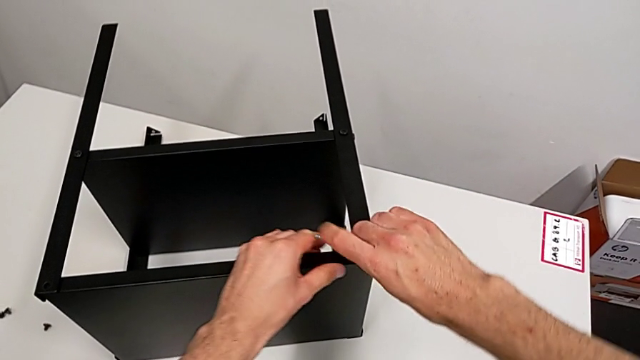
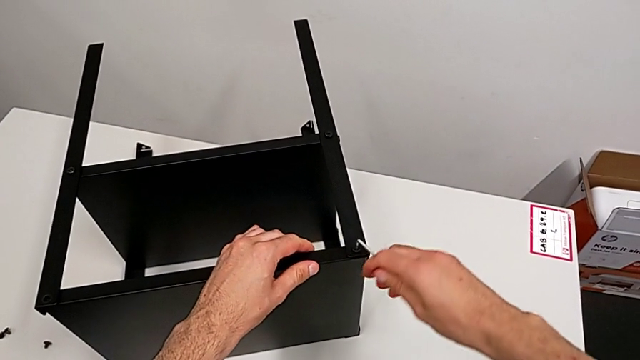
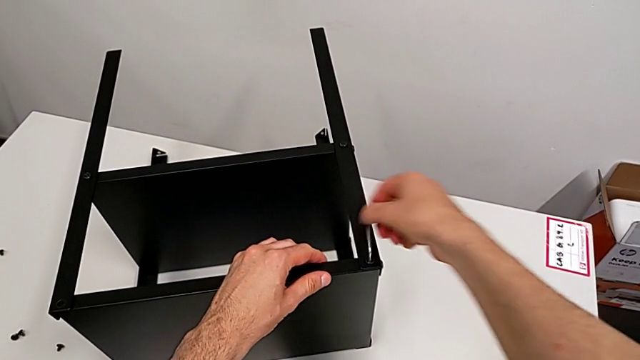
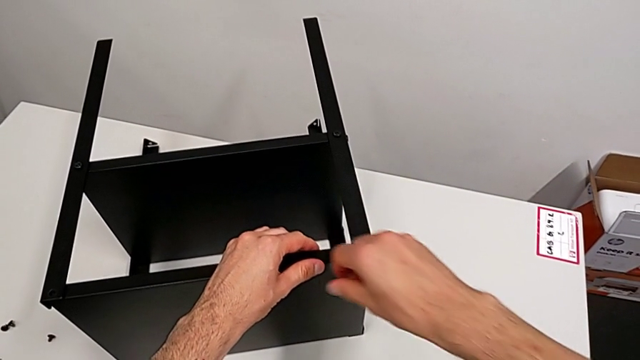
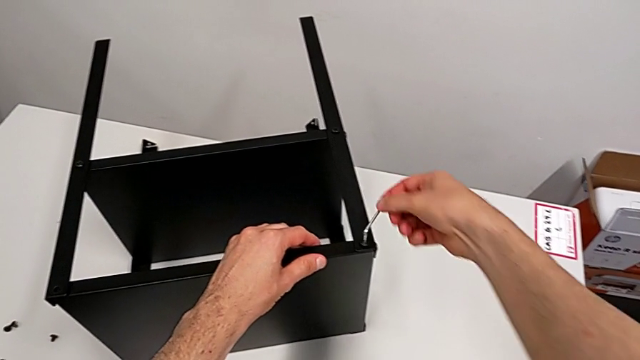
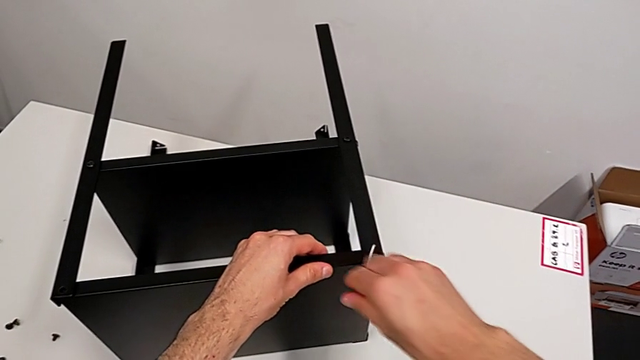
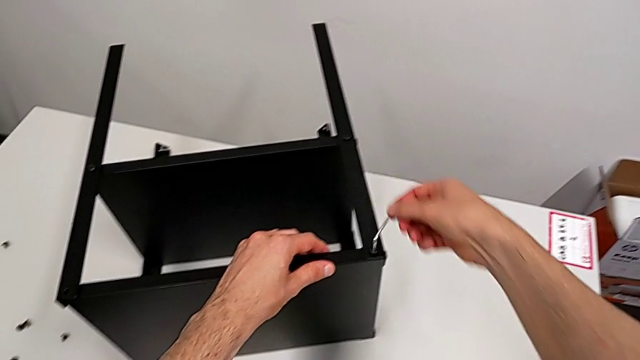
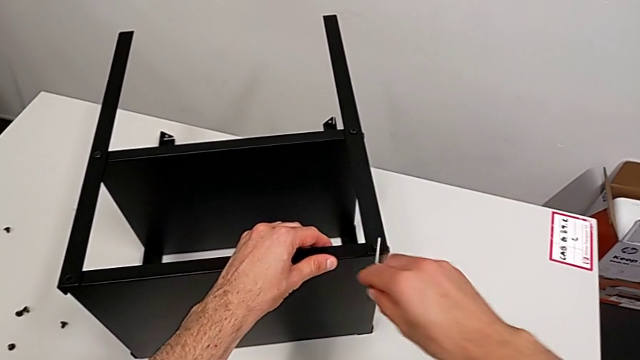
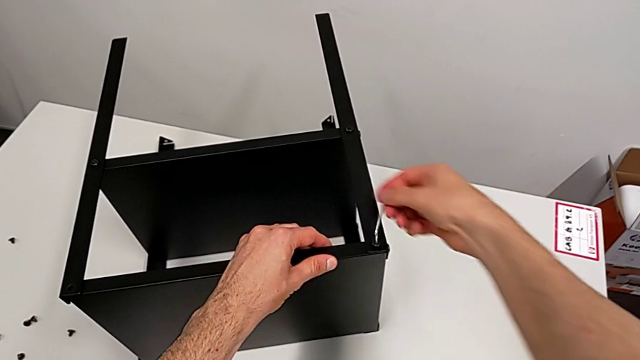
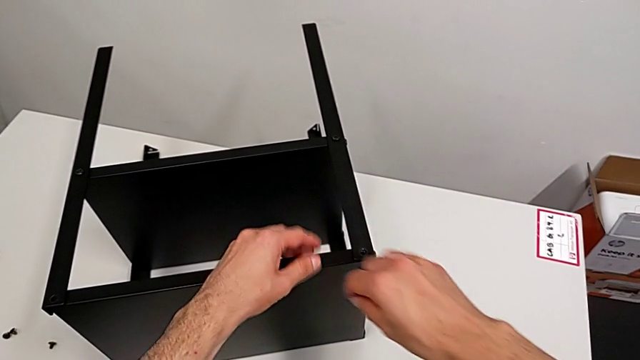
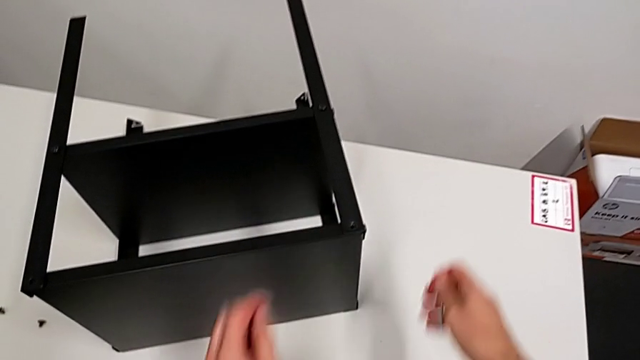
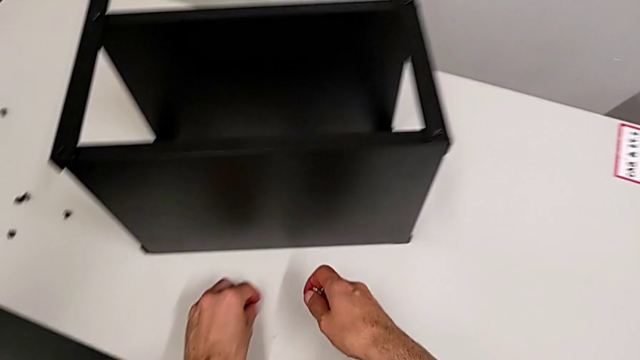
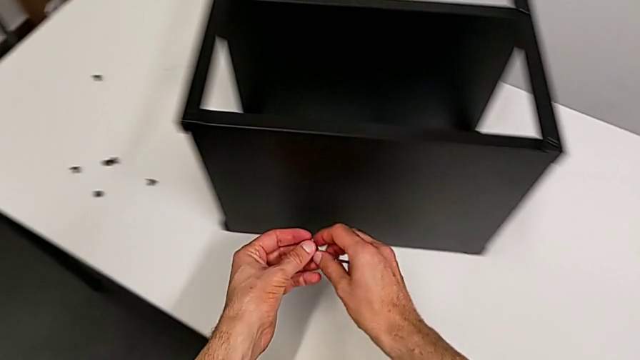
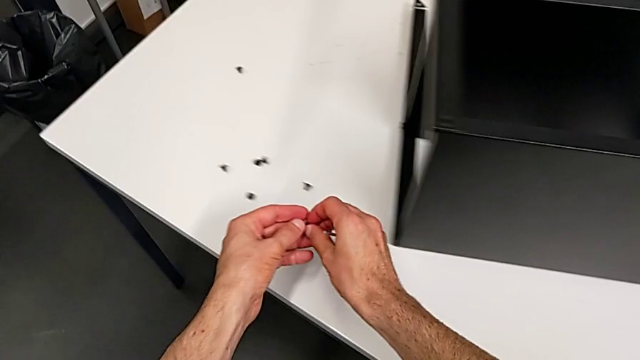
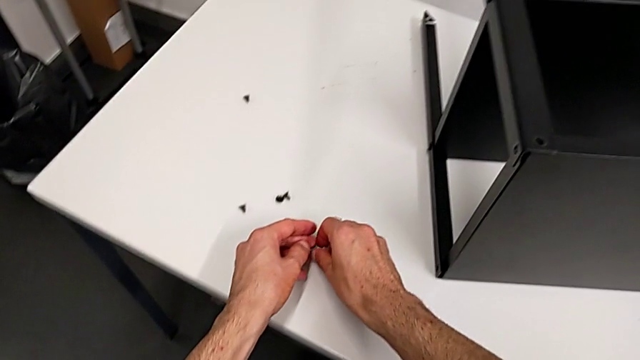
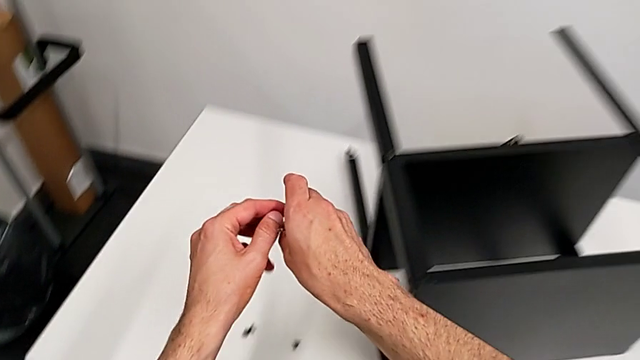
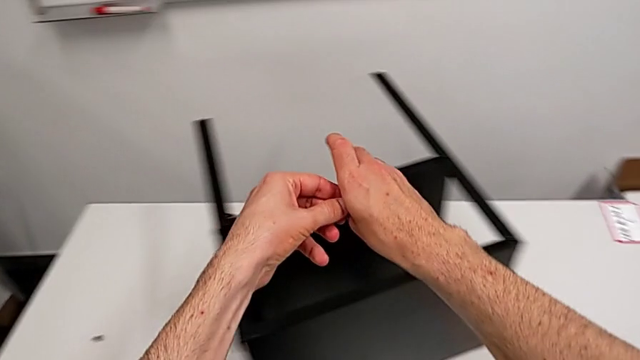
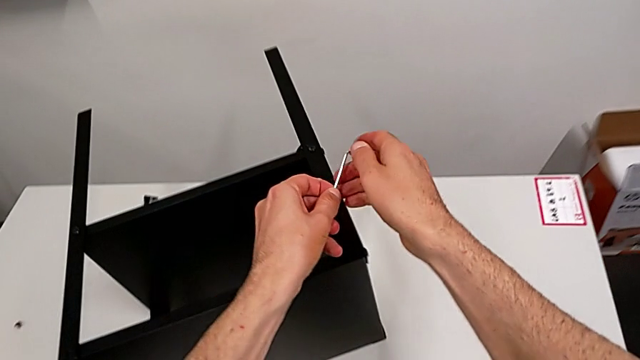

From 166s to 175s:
The camera wearer is disassembling the top tray. They unscrew the hex socket head, wrongly and accidentally drop the seventh hex socket head on the table, grab it, place it and grab the Allen wrench.

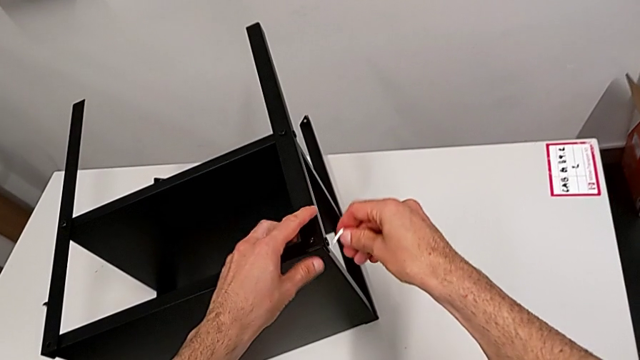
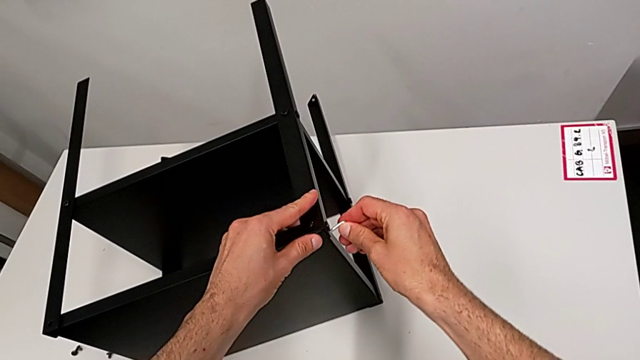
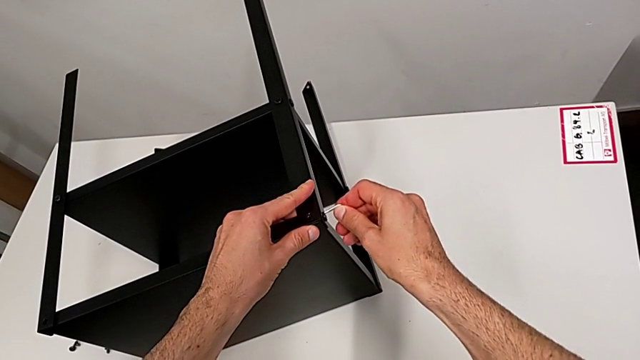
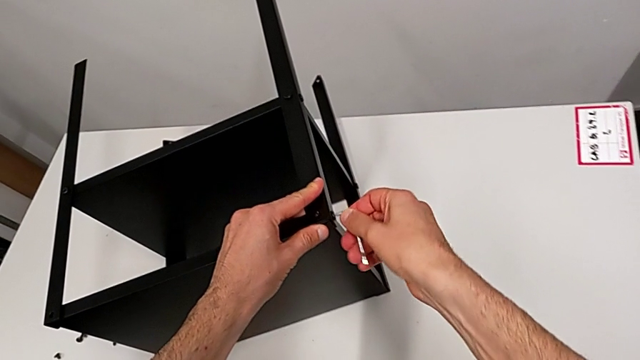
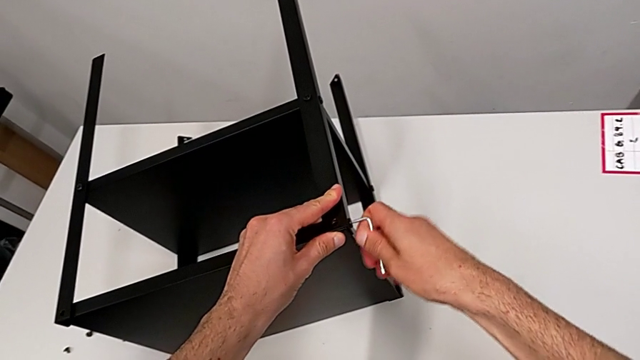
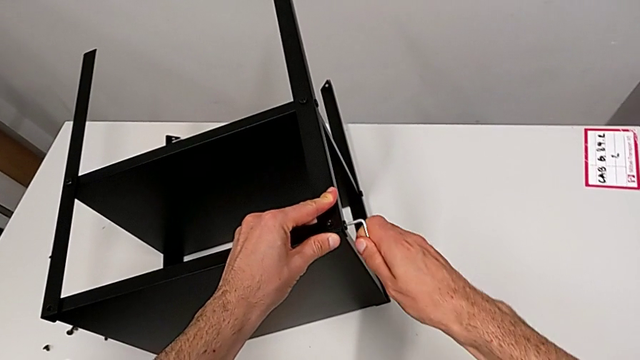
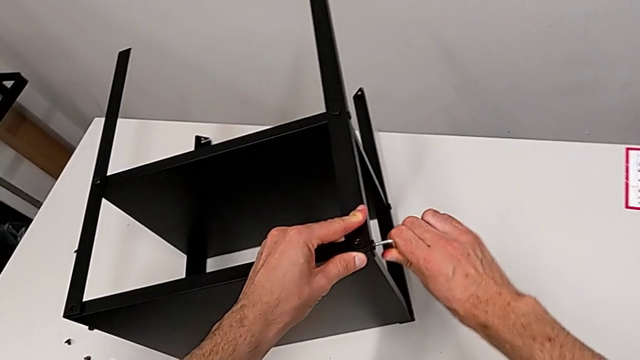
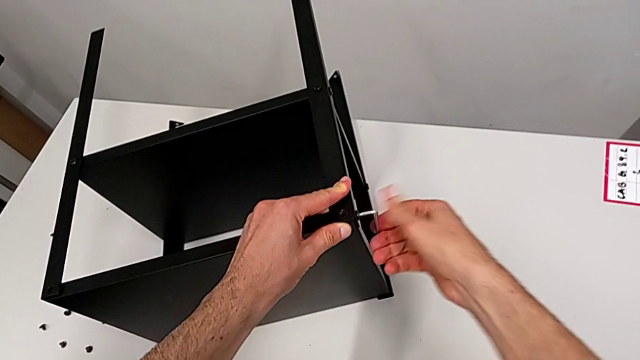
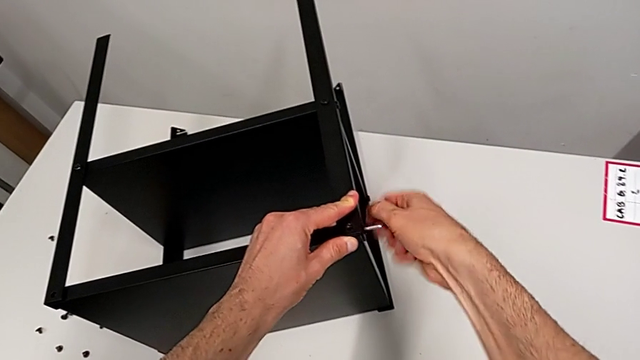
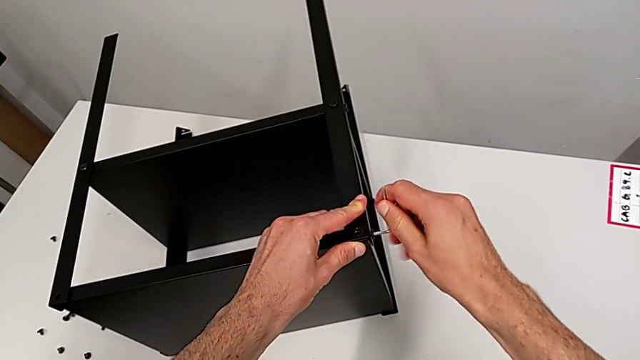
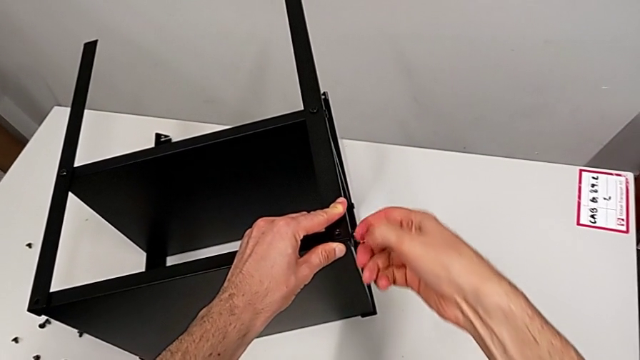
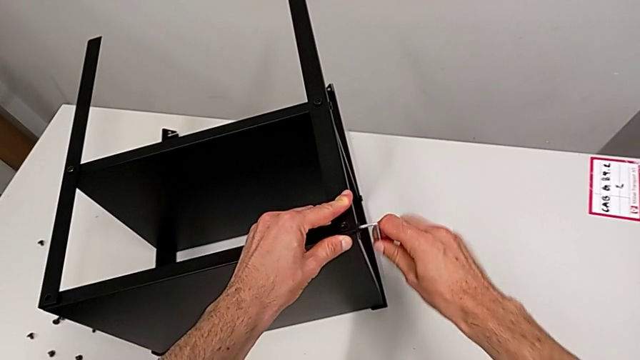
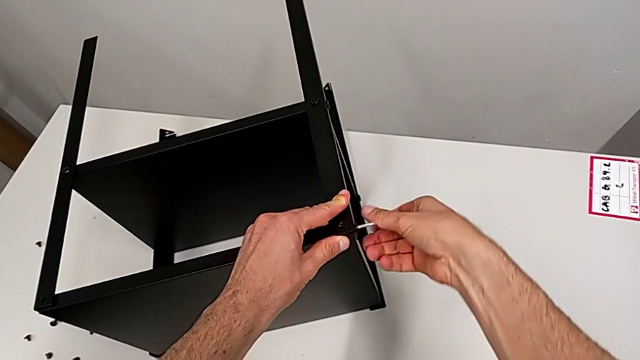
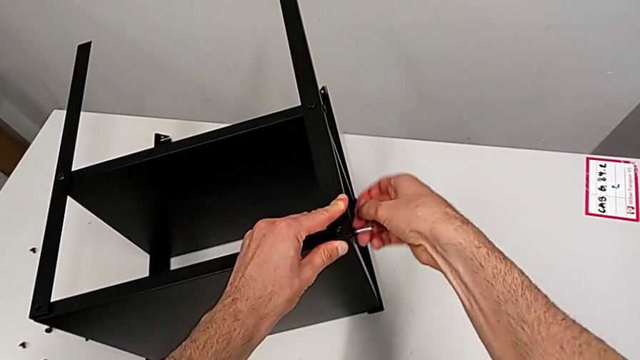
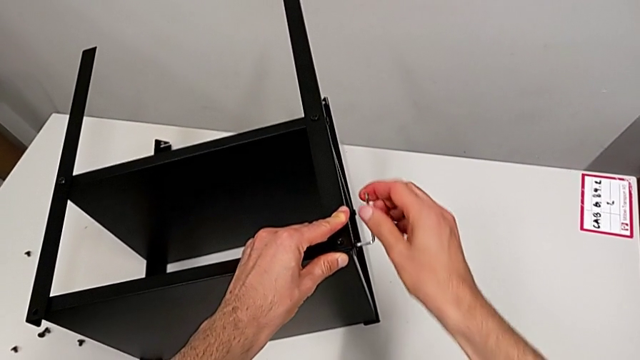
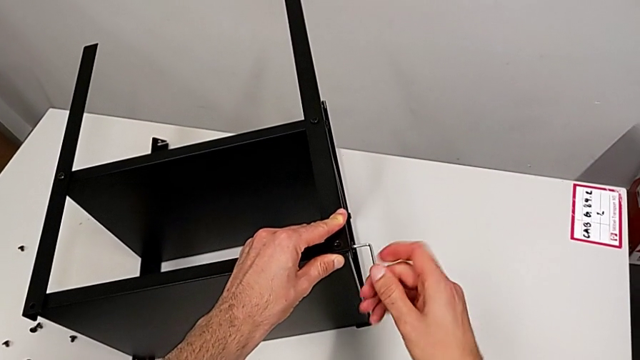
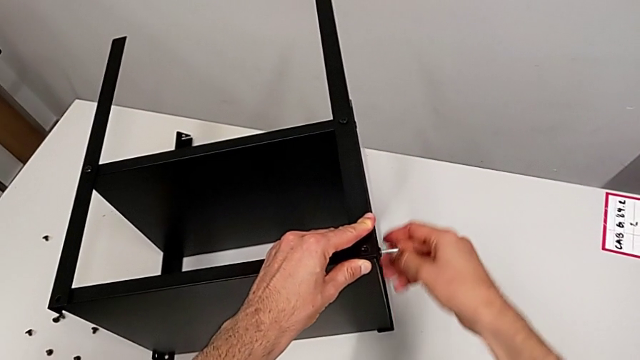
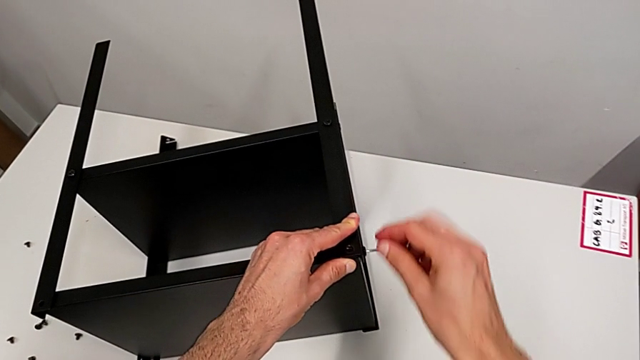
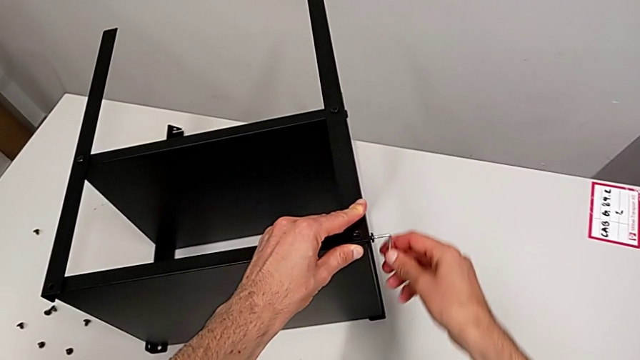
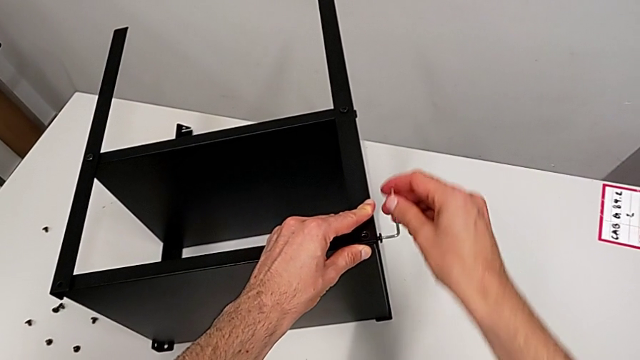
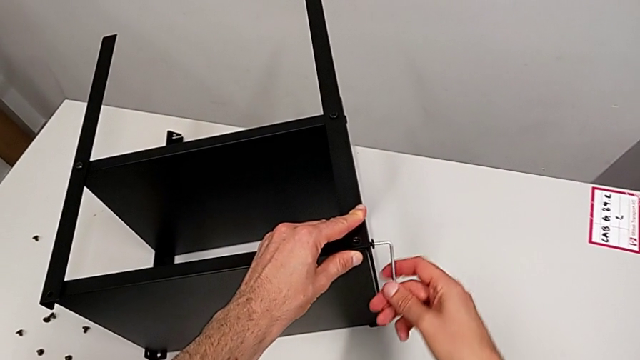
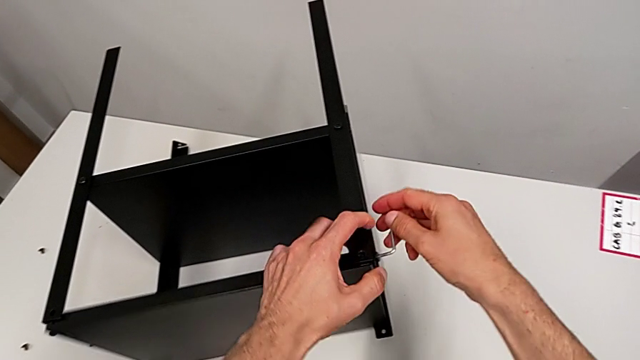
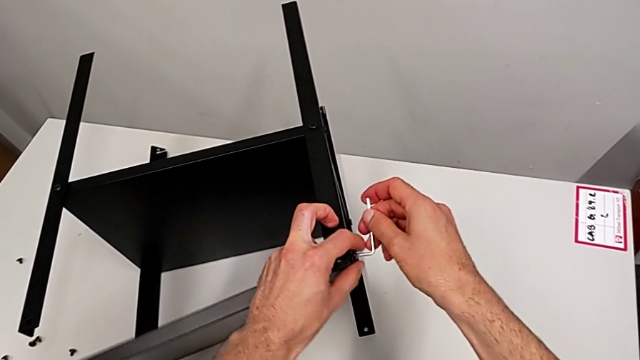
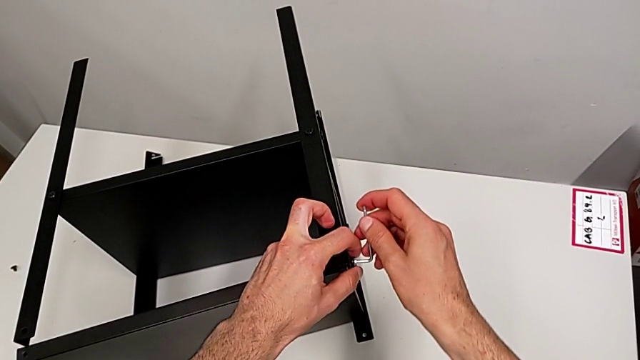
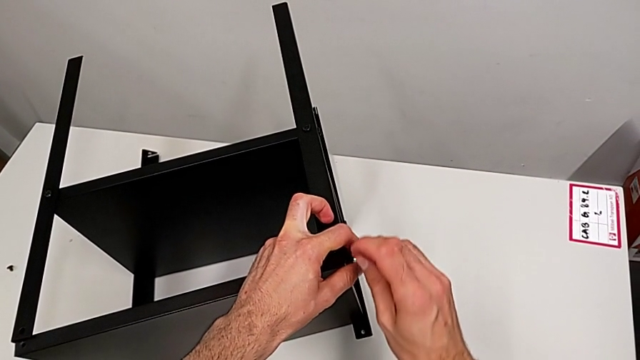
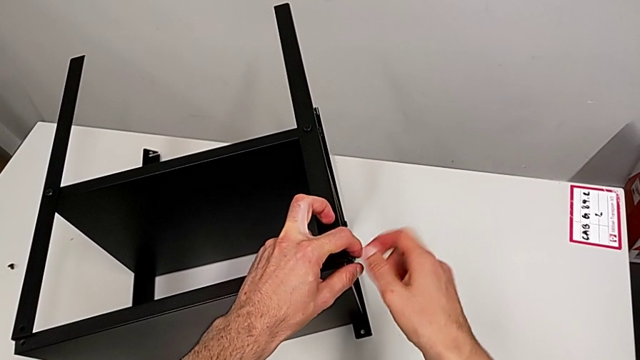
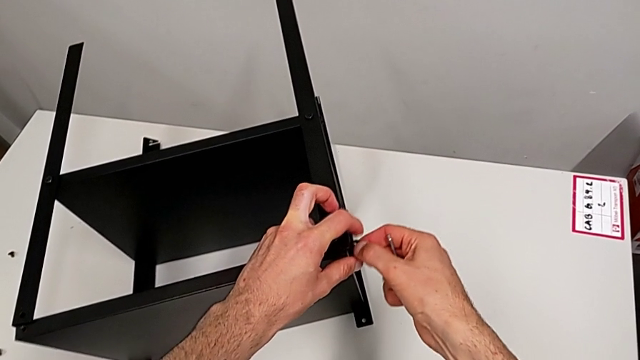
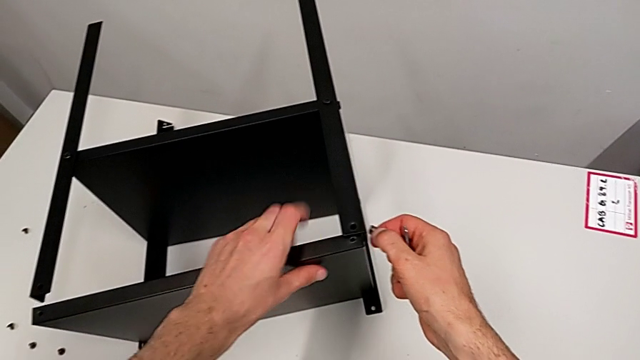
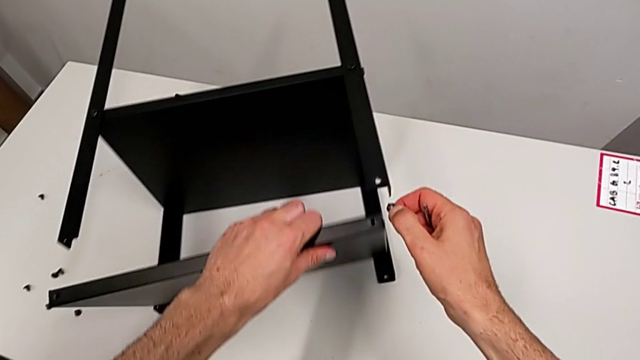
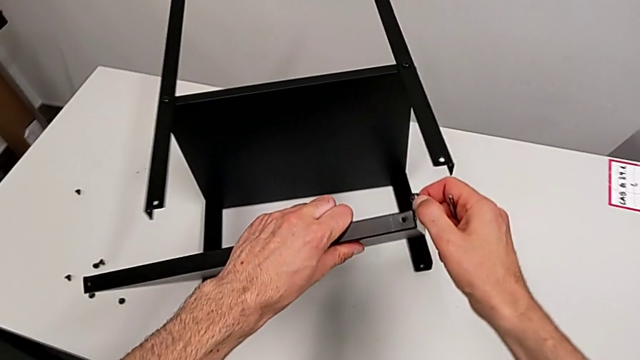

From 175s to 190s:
The camera wearer is disassembling the top tray. They insert the Allen wrench, unscrew the hex socket head, withdraw the Allen wrench, disassemble the hex socket head, disassemble the top tray and grab it.
